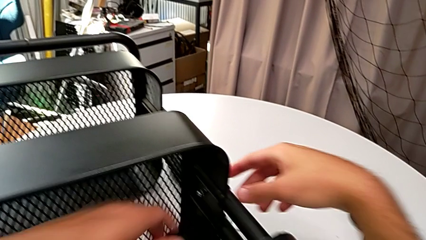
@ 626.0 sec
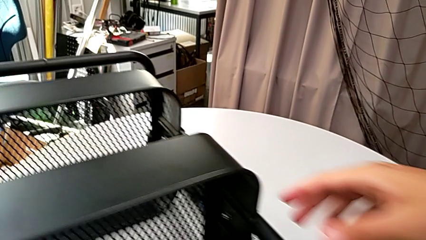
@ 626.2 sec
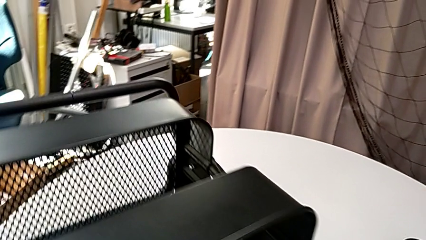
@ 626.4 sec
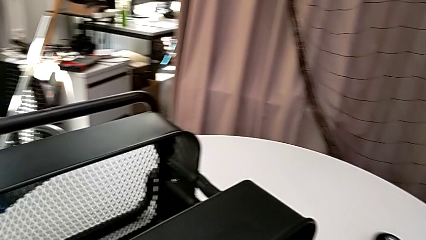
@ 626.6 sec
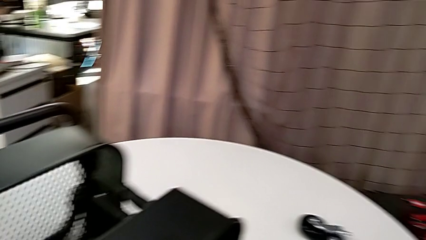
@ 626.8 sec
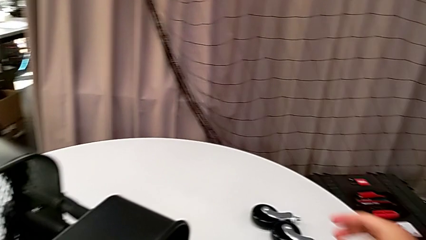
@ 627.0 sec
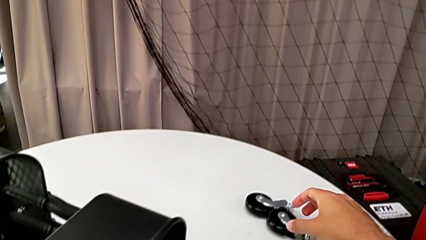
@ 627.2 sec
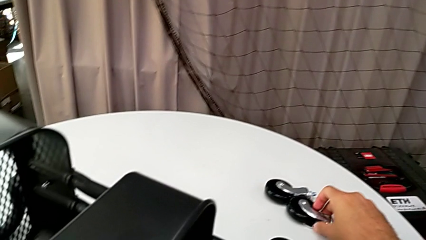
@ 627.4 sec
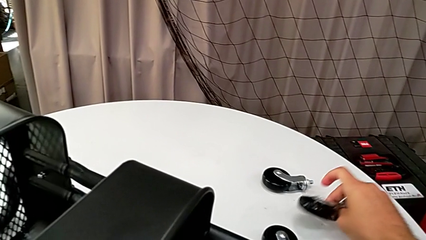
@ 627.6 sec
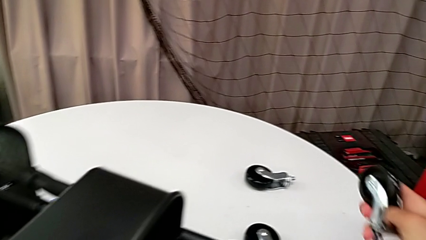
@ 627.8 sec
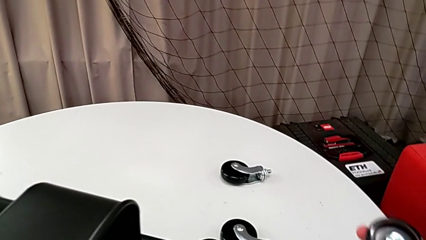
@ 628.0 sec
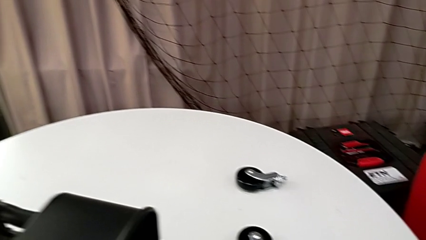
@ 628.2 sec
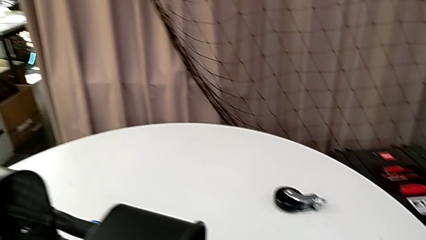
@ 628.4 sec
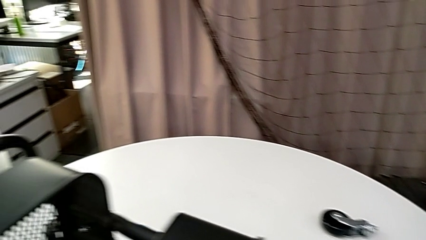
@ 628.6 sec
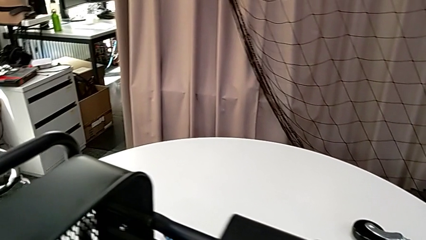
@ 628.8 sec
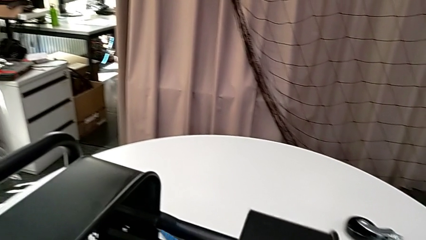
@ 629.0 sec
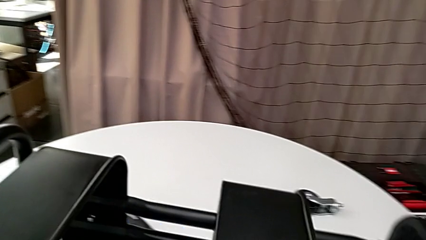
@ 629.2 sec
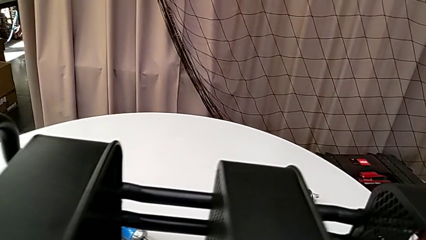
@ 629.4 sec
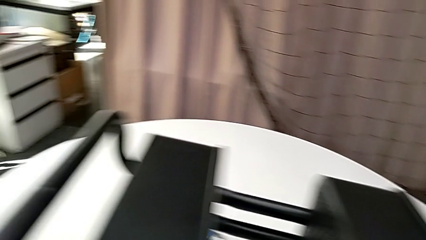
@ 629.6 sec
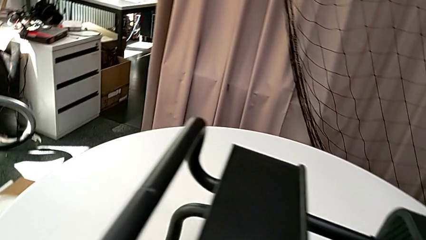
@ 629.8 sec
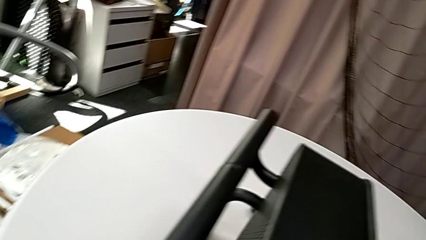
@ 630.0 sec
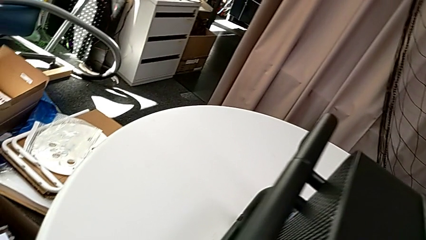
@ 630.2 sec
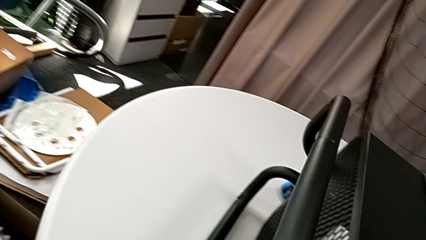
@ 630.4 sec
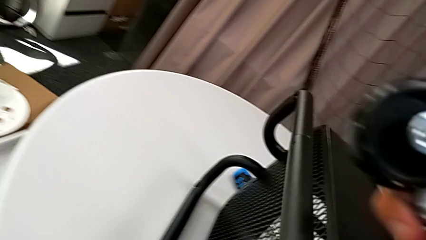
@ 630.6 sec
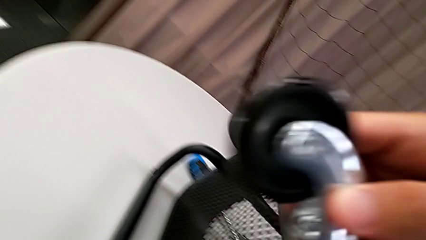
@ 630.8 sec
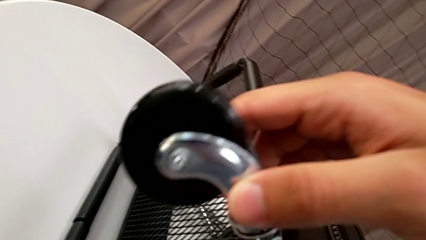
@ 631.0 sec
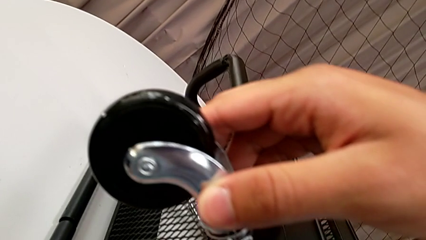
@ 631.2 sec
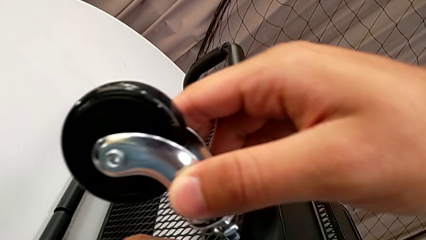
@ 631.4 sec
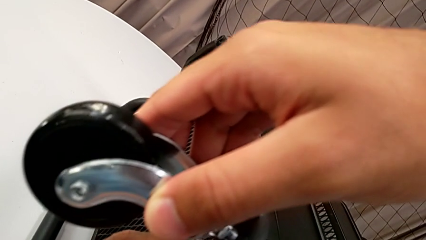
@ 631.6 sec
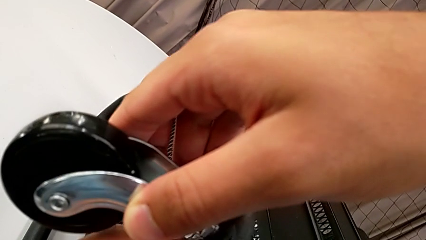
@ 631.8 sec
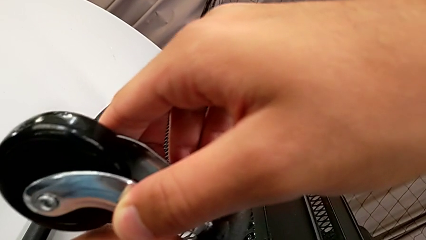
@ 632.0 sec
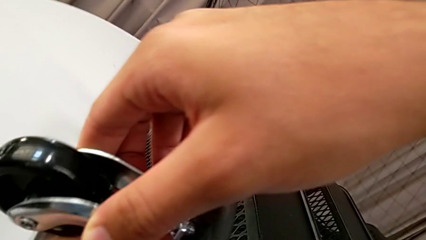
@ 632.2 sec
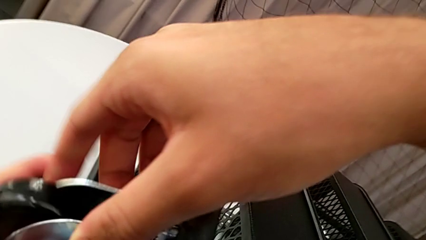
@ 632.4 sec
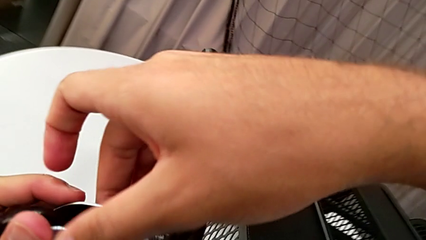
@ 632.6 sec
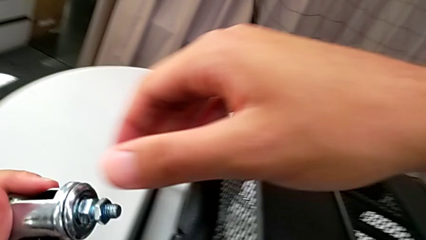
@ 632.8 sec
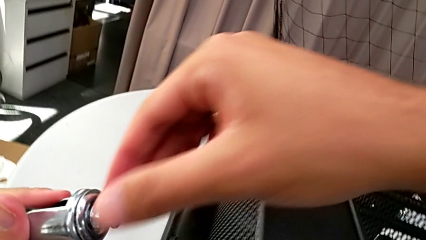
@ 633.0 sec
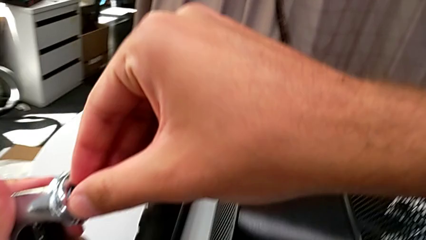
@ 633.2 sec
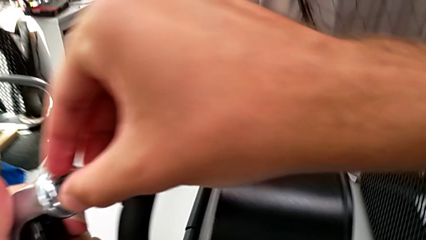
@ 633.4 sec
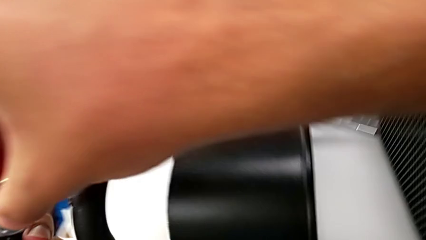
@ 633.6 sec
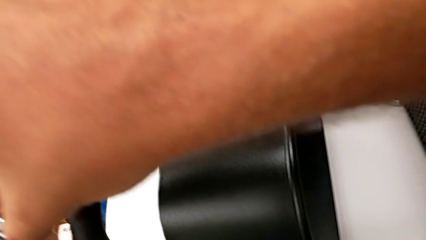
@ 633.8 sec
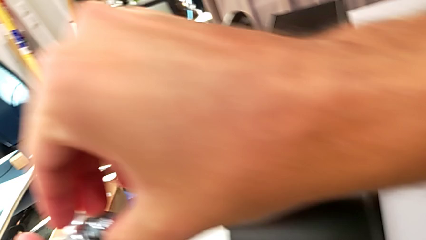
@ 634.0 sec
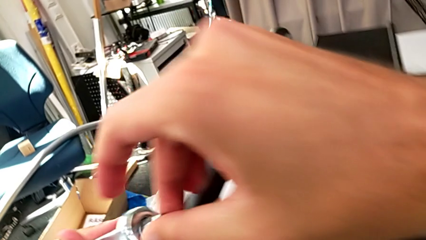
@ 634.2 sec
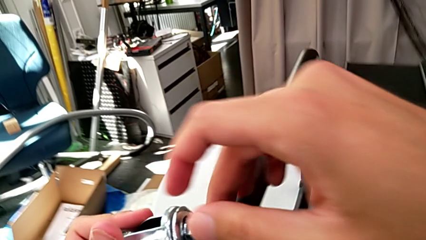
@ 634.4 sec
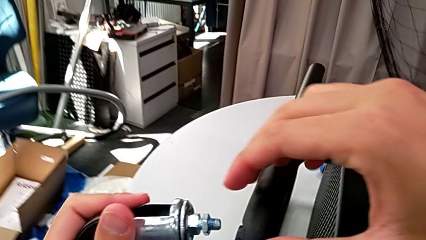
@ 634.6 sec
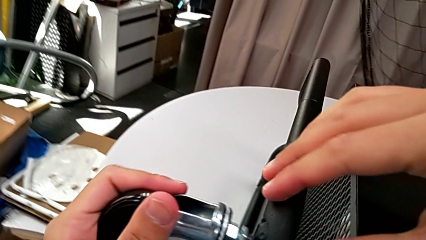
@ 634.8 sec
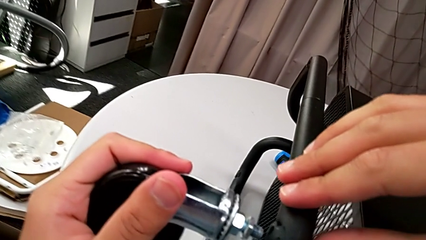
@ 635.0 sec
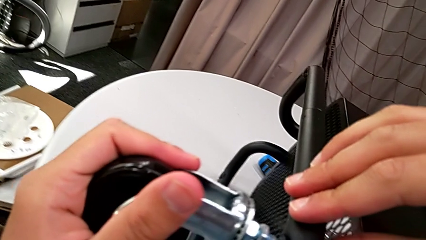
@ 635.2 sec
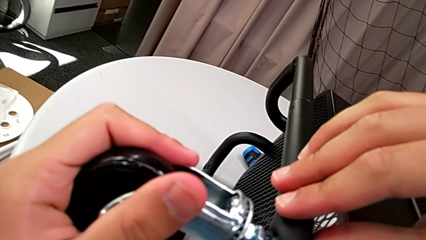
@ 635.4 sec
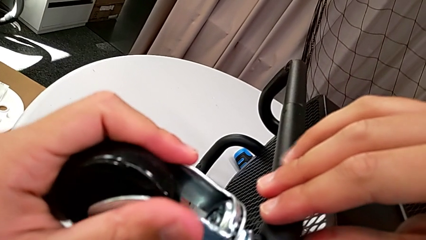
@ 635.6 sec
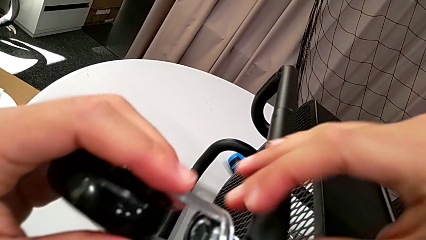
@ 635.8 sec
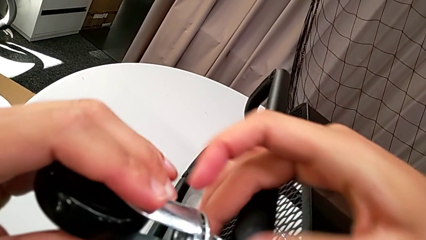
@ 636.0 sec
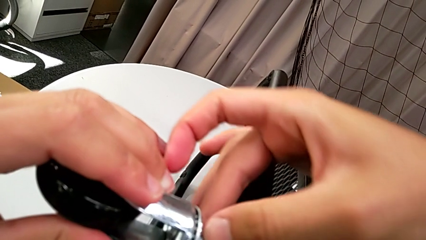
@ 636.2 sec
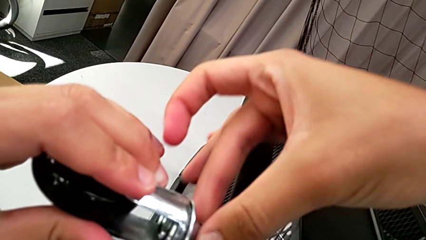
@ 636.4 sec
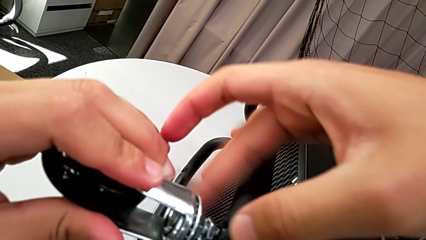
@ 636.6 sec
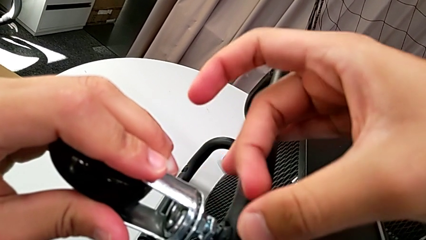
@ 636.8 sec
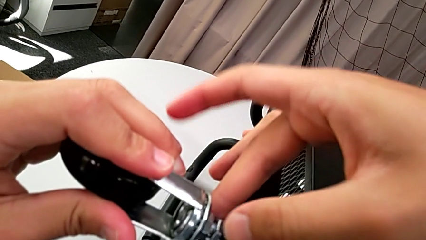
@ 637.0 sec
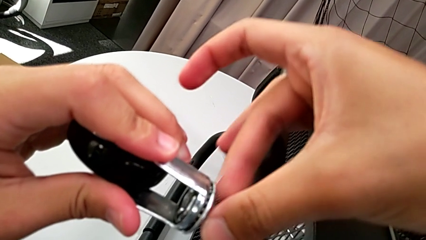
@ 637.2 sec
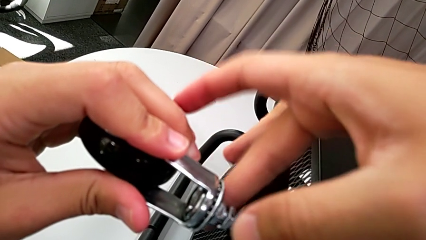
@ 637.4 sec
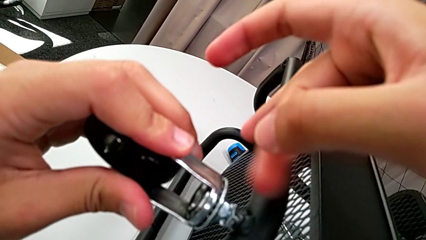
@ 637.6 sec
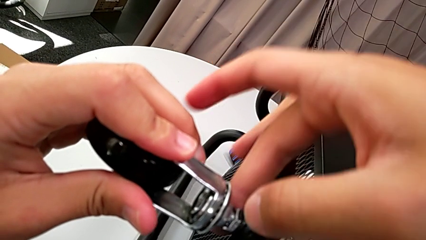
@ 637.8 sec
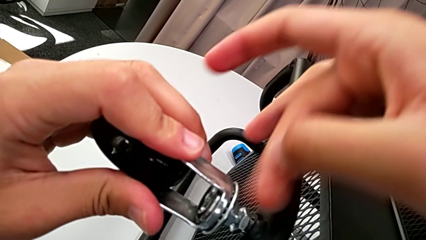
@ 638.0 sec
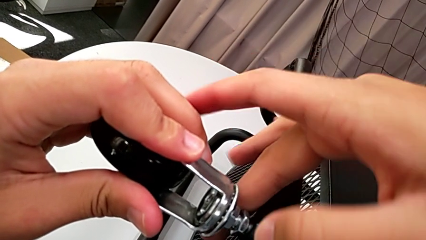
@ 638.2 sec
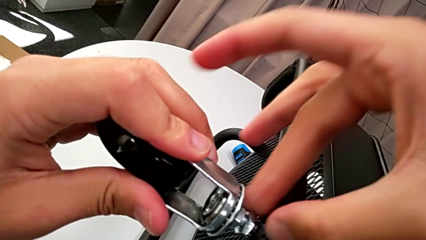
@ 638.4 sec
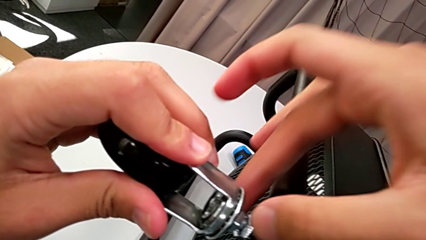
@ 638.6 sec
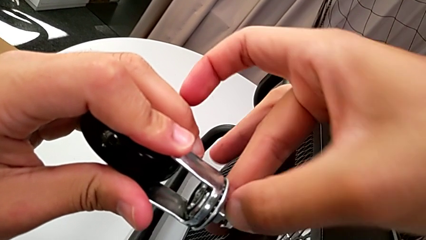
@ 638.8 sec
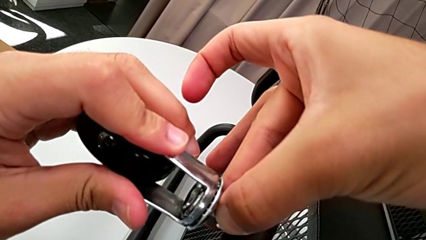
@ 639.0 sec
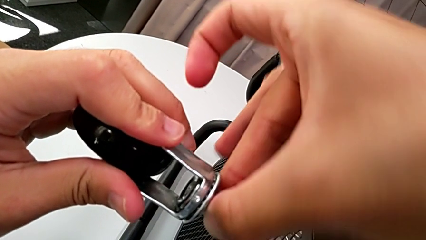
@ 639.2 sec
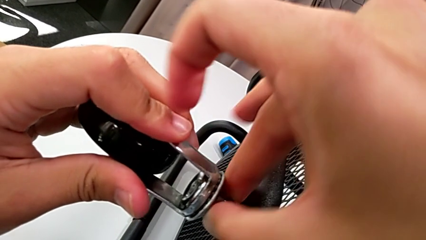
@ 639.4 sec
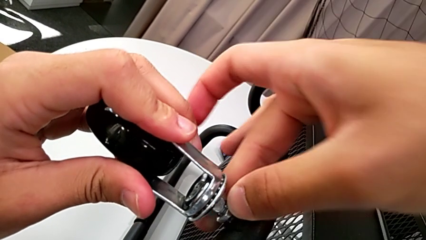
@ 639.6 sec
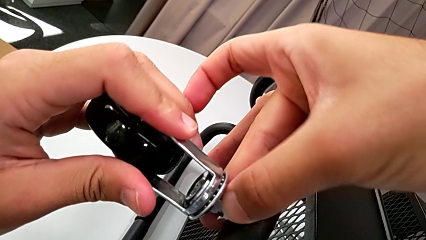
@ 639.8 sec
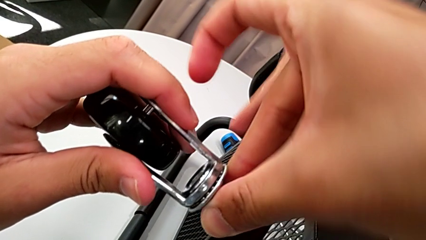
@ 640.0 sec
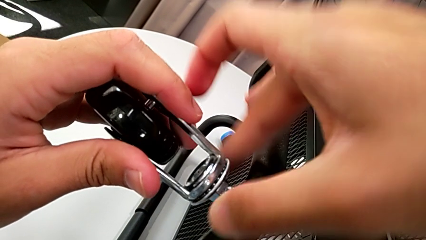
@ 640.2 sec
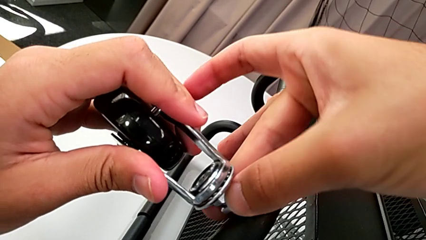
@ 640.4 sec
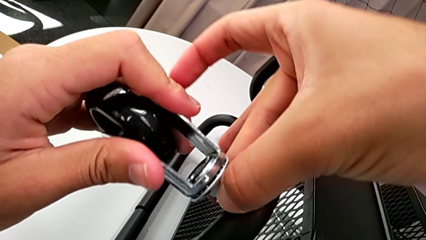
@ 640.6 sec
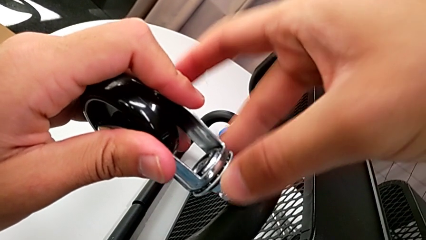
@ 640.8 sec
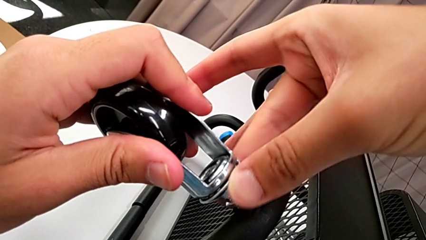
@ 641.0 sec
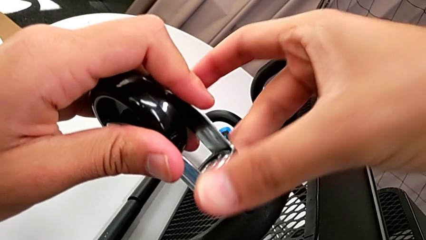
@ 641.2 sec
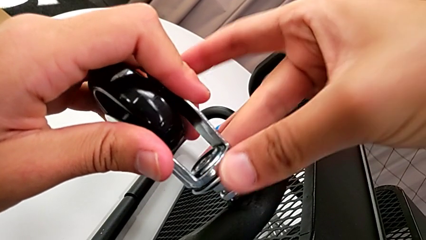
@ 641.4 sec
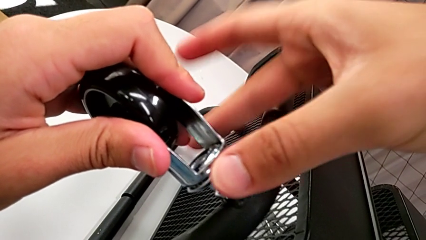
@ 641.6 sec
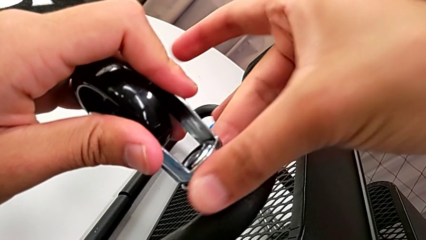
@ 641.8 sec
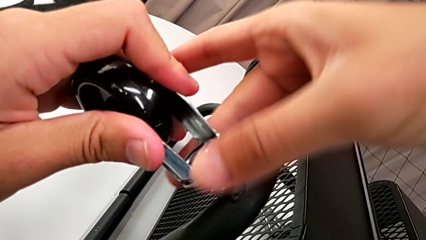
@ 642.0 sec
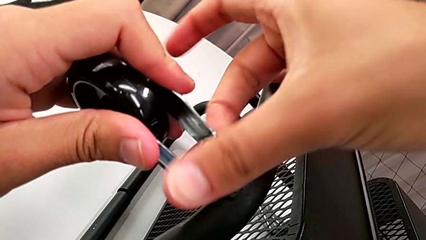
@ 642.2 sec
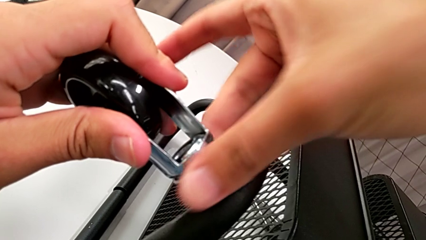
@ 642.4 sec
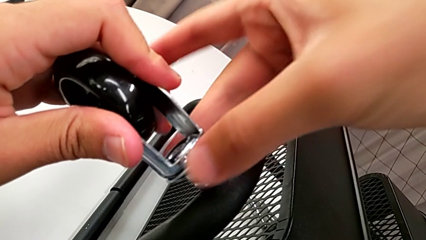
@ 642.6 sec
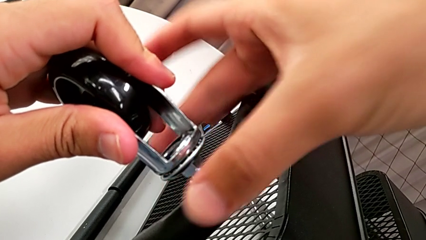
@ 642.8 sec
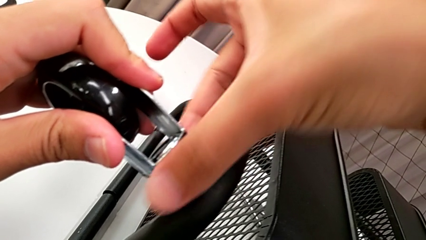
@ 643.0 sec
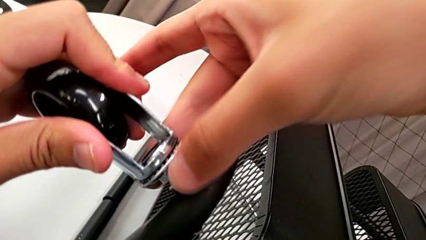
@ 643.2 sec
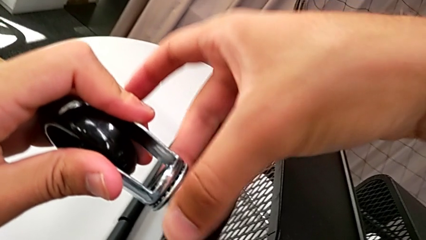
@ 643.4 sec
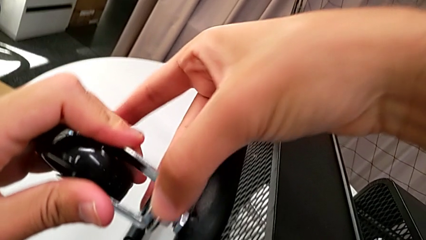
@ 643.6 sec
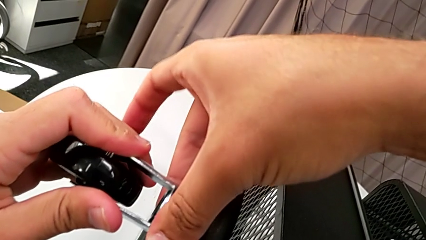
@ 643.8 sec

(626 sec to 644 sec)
The camera wearer is screwing the first wheel. They grab the wheel, slide the utility cart, insert the wheel and begin to screw it.
